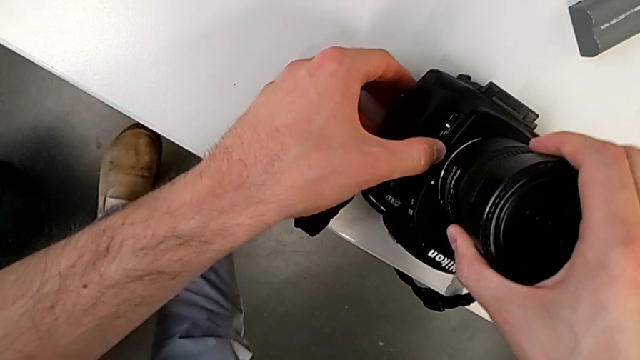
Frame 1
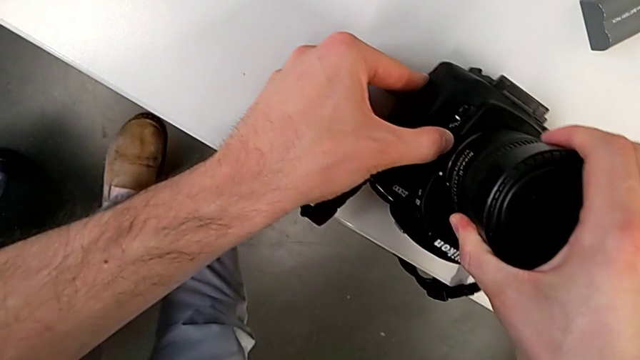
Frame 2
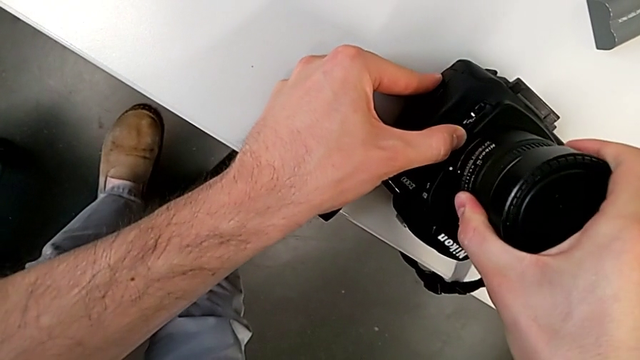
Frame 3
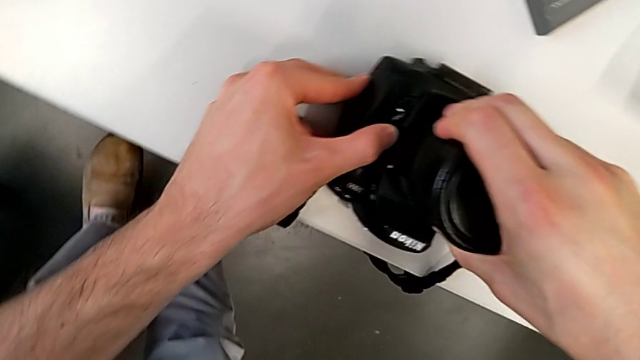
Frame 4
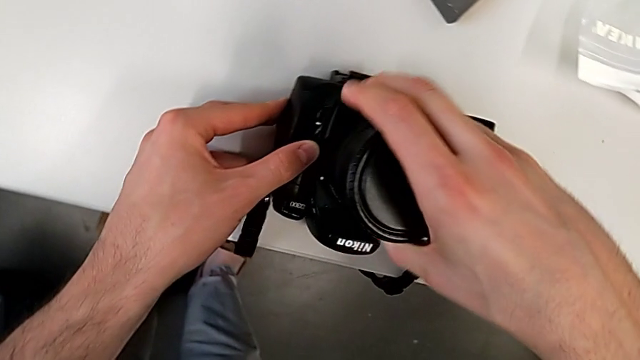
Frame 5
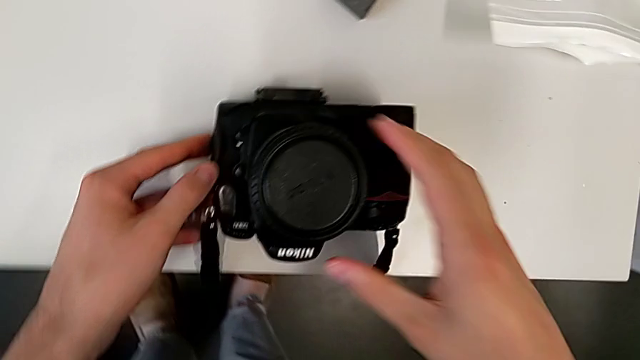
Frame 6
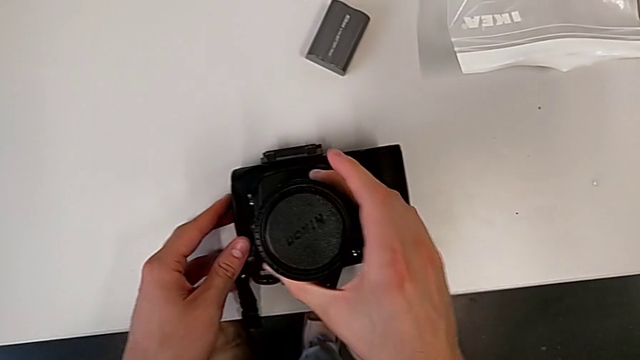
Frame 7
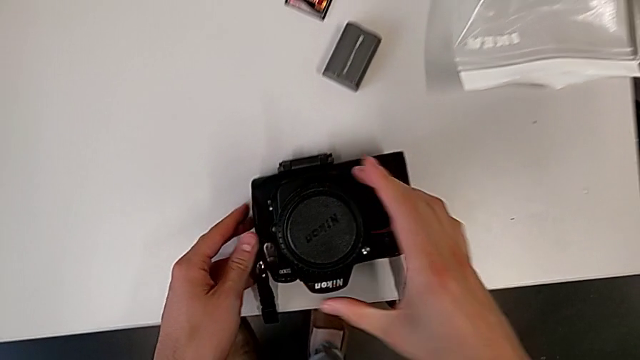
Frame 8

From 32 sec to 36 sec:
The camera wearer is attaching the lens of the DSLR camera. They keep pressing the left release button with the left hand, rotate the rounded lens with the right hand and rotate it.

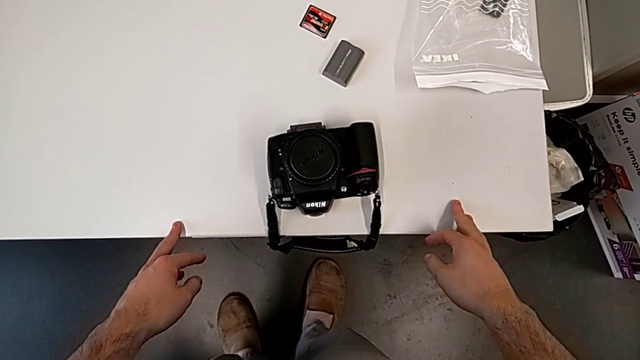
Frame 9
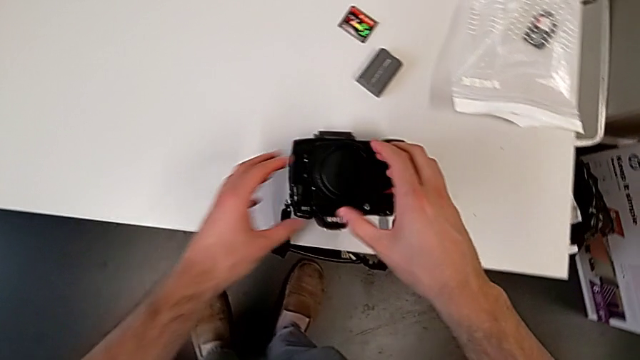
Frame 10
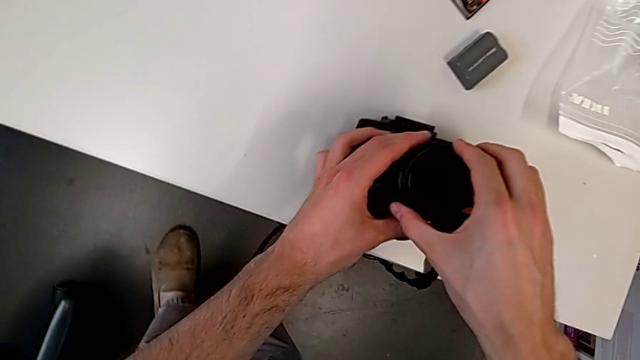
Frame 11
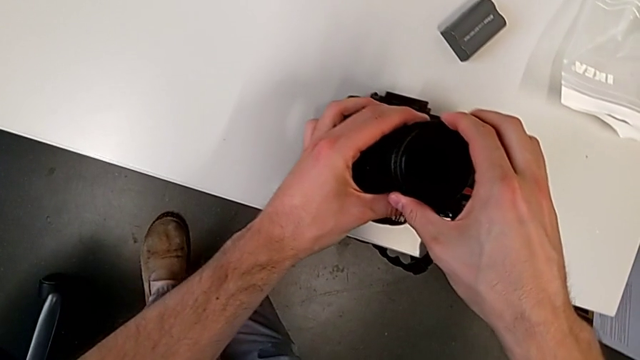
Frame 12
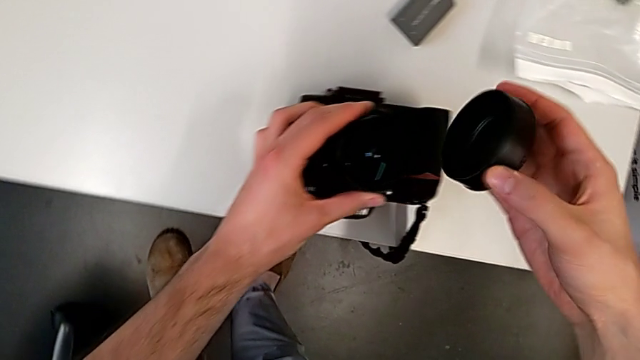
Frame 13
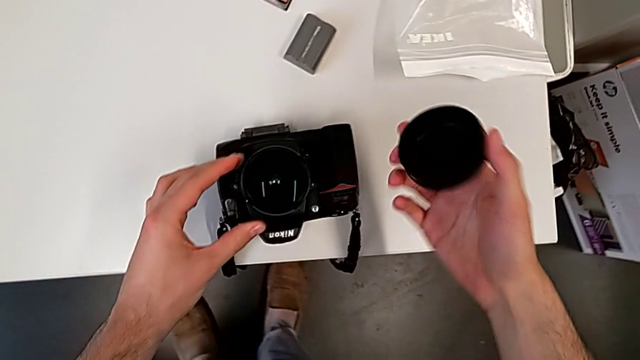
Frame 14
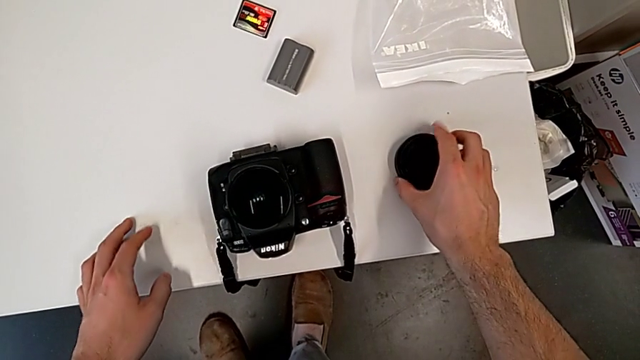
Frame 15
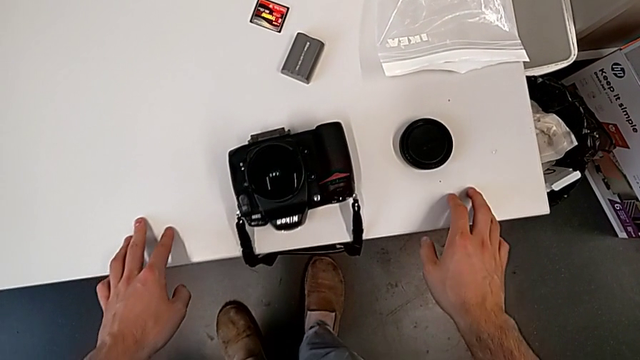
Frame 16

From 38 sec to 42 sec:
The camera wearer detaches the lens cover. They grab the rounded lens, grab the rounded lens cover, withdraw it and place it.

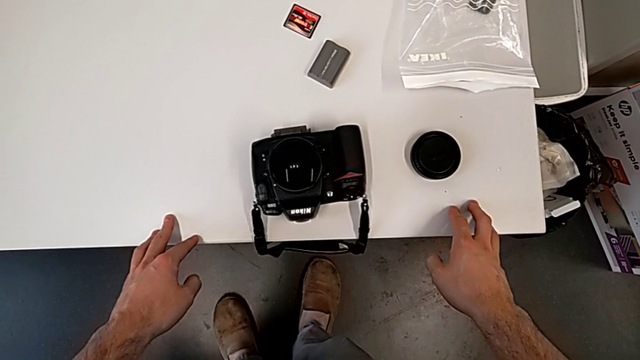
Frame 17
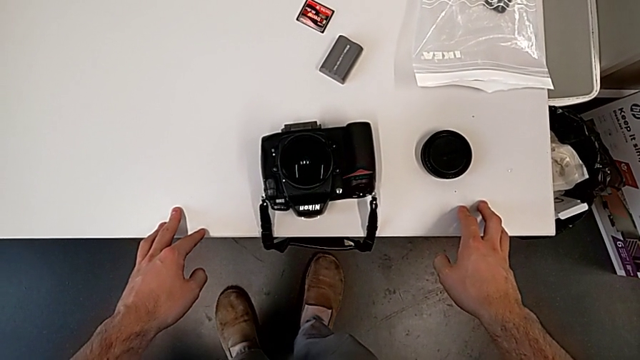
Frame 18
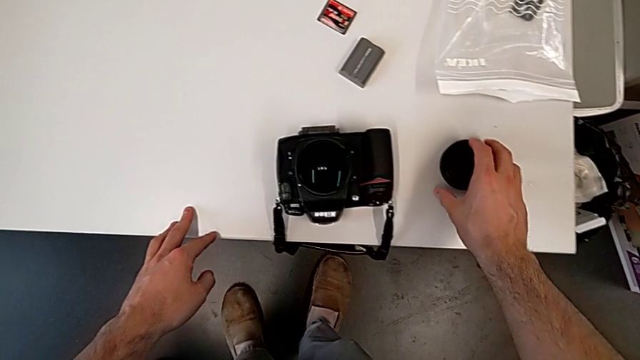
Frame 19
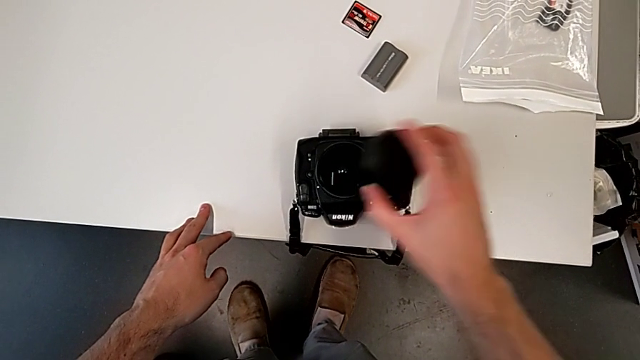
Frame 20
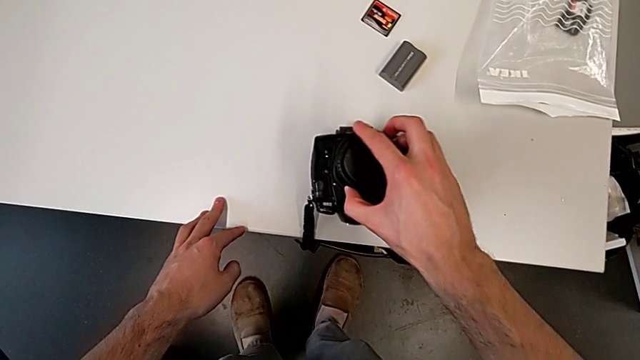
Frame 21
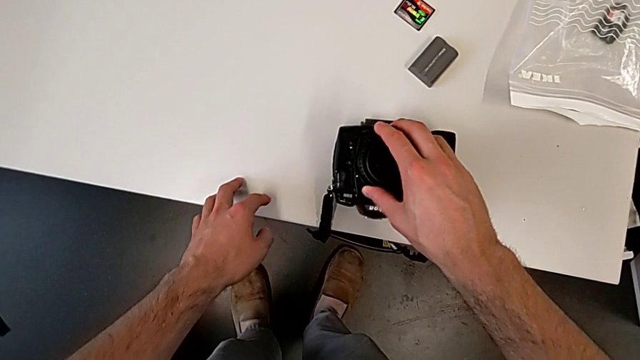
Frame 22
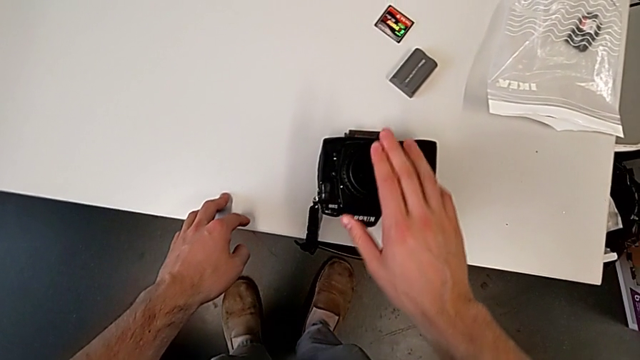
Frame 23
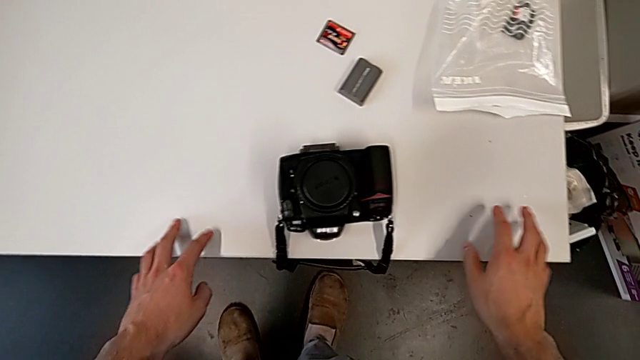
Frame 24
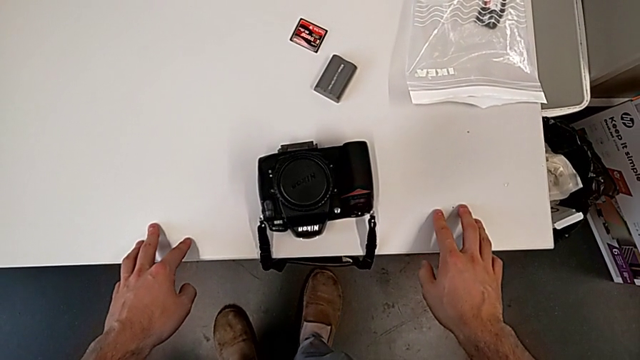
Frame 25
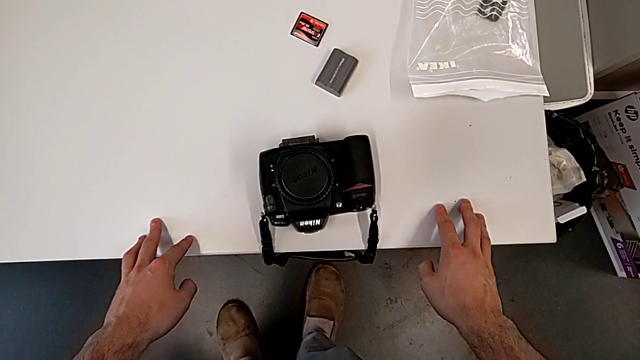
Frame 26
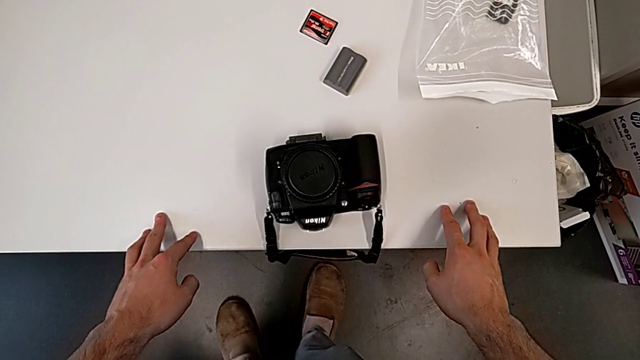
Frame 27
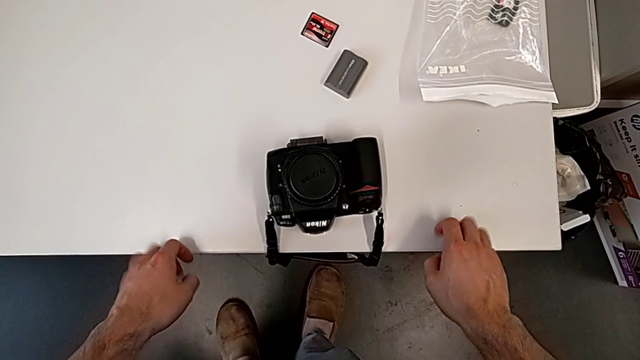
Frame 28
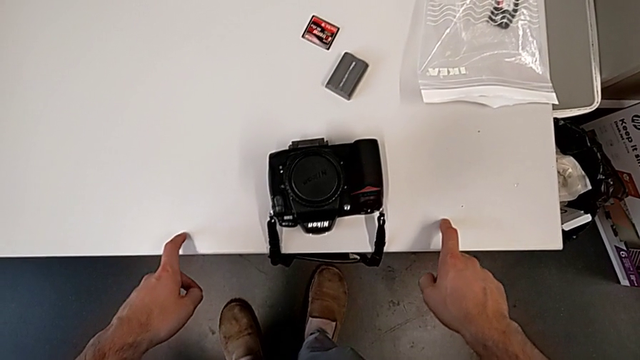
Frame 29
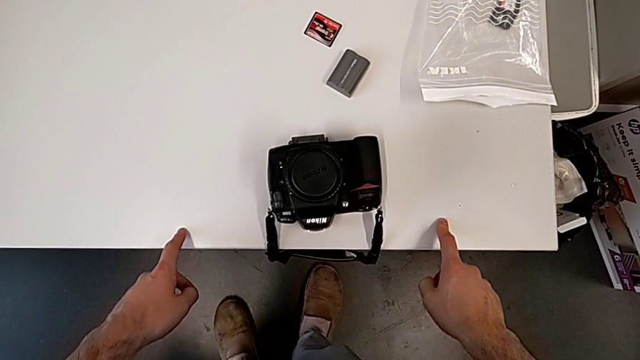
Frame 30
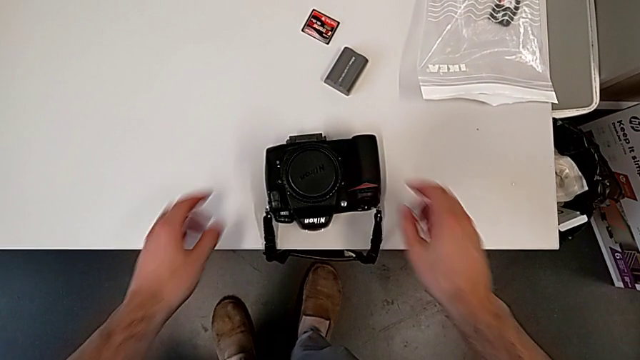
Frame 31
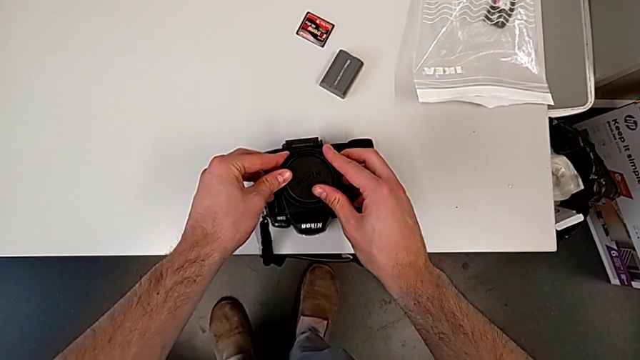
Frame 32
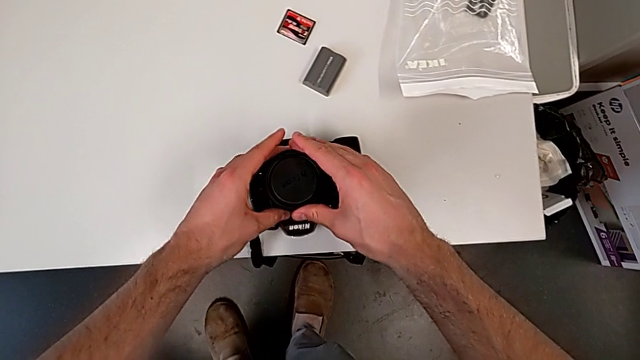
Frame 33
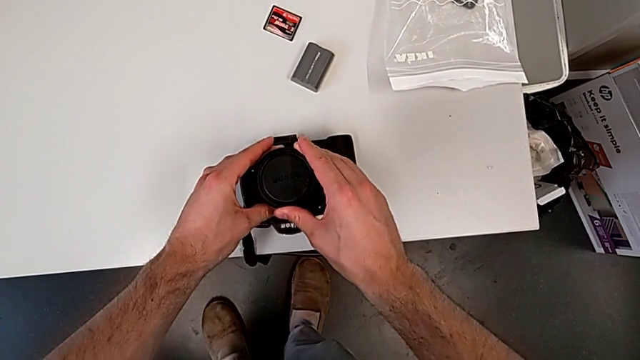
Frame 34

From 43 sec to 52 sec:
The camera wearer attaches the lens cover. They grab the rounded lens cover, wrongly assemble it, press it and rotate it.

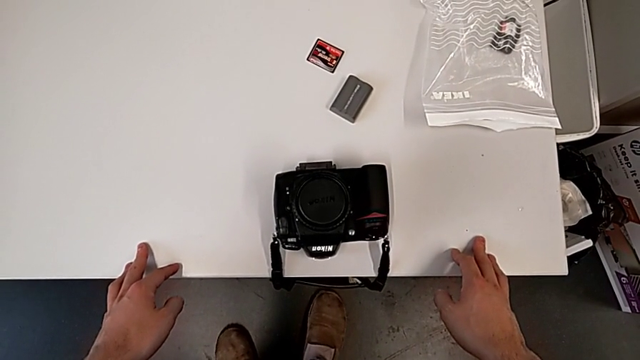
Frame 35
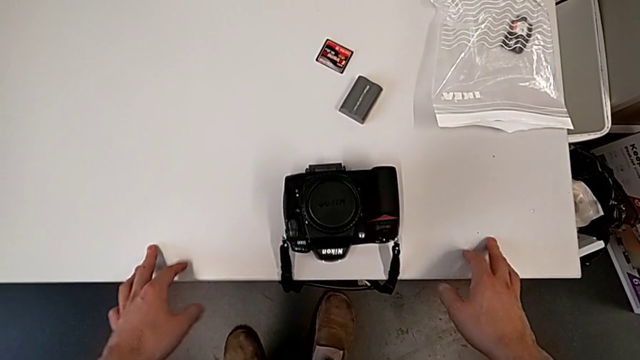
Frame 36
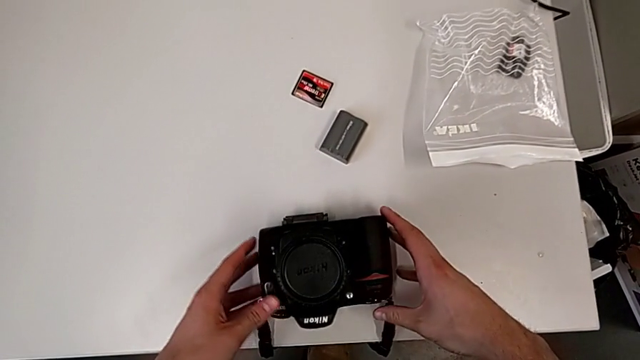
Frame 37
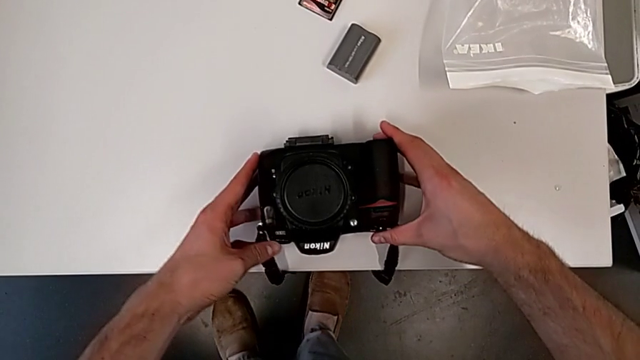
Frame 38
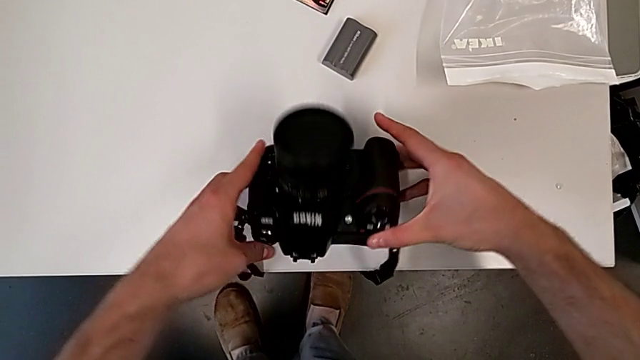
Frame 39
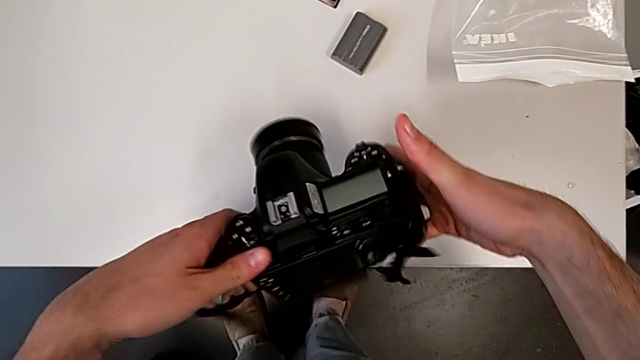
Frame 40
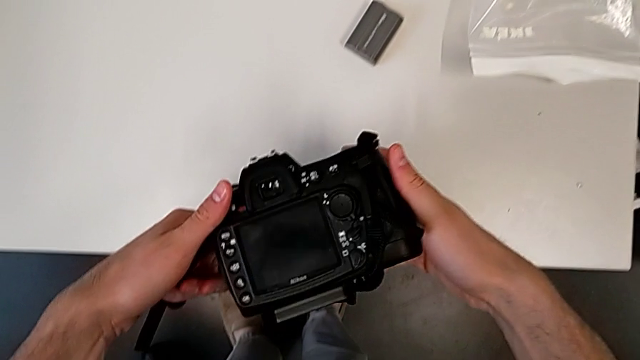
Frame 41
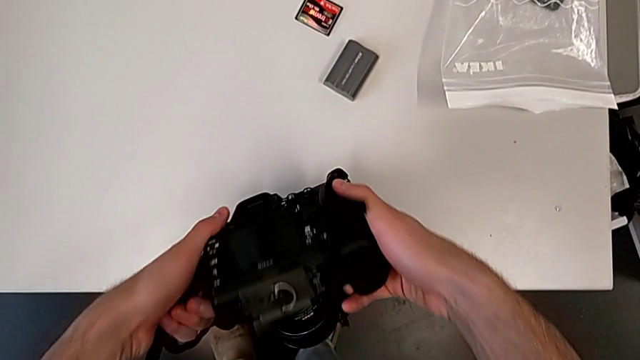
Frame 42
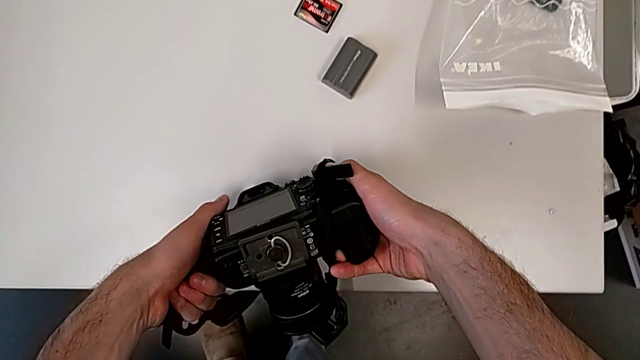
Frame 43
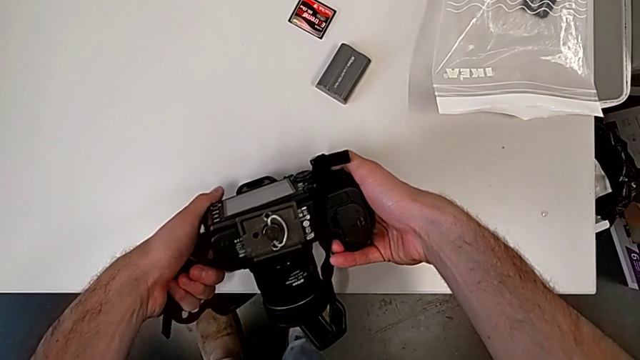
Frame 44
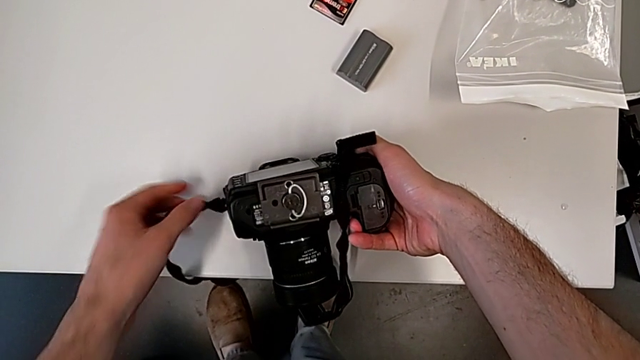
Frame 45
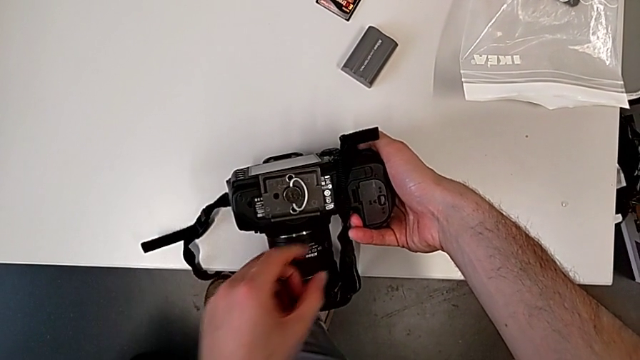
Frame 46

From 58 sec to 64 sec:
The camera wearer is changing the battery of their DSLR. They grab the black DSLR, rotate it, place it and grab the black strap.
